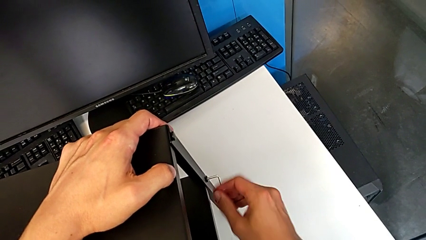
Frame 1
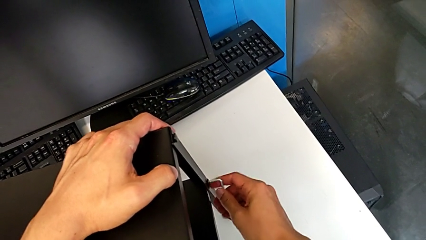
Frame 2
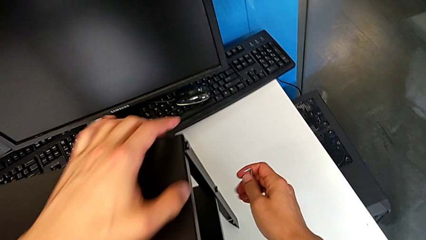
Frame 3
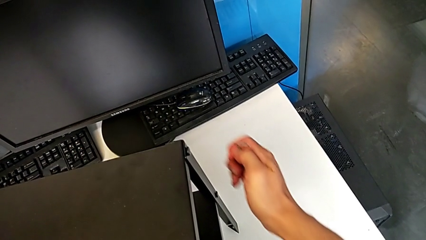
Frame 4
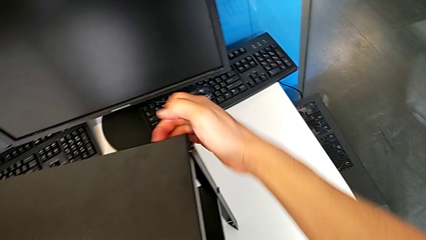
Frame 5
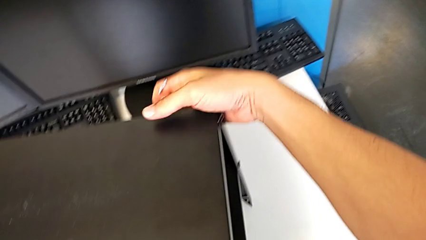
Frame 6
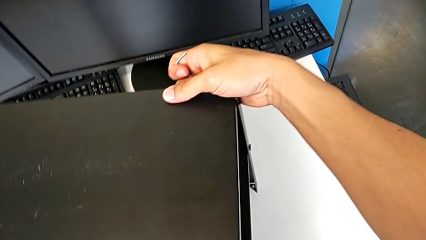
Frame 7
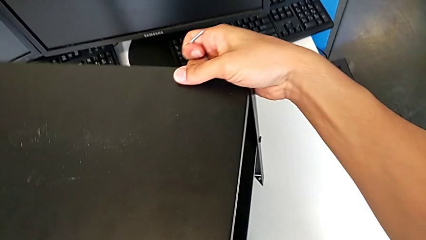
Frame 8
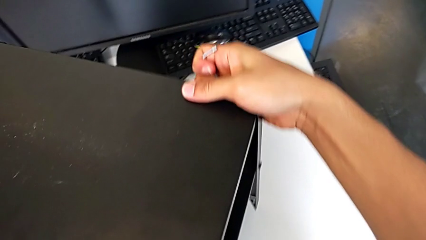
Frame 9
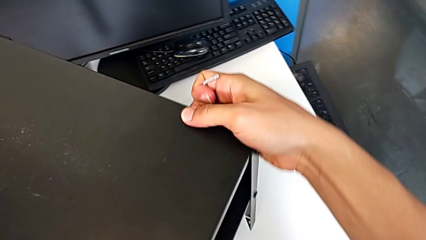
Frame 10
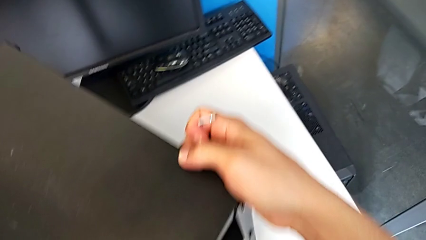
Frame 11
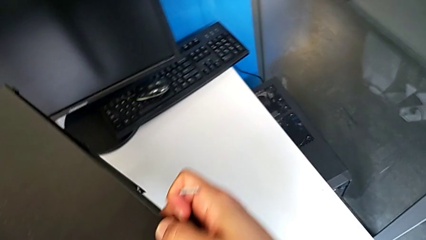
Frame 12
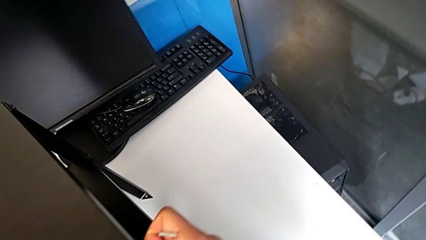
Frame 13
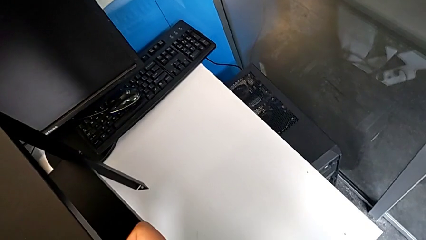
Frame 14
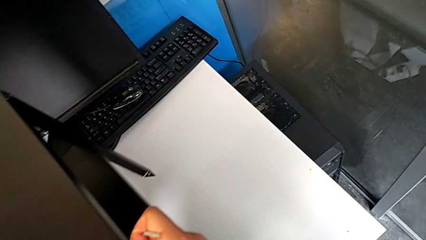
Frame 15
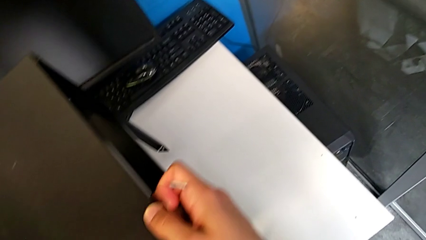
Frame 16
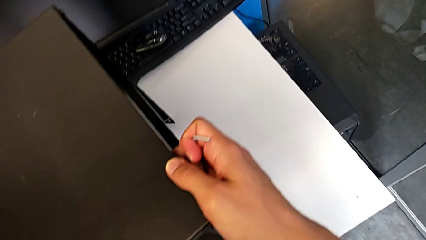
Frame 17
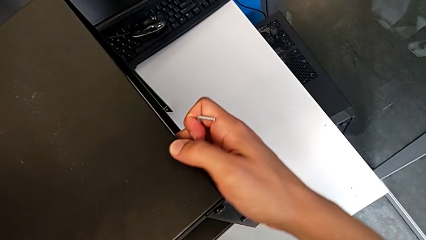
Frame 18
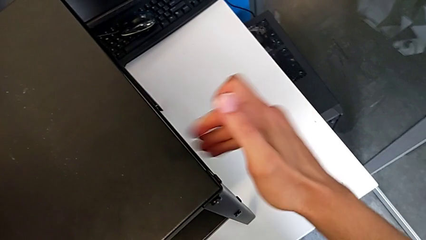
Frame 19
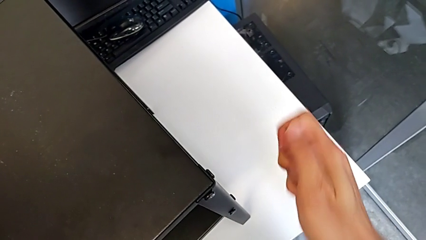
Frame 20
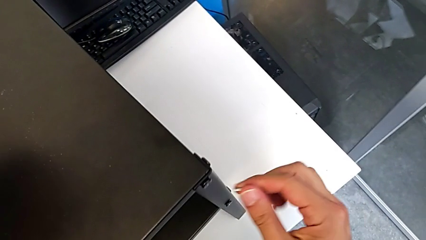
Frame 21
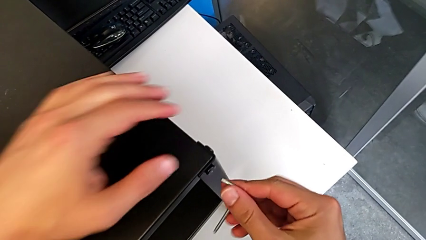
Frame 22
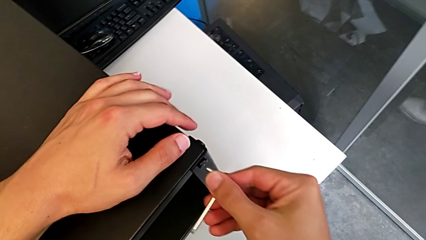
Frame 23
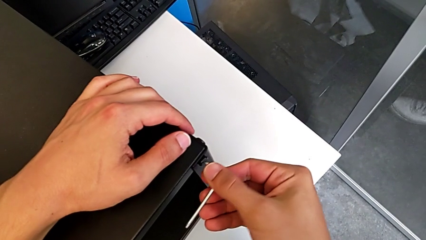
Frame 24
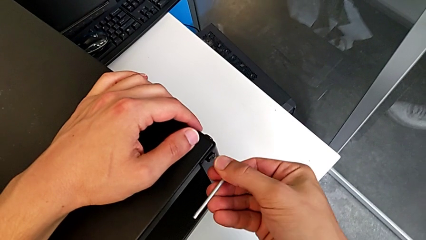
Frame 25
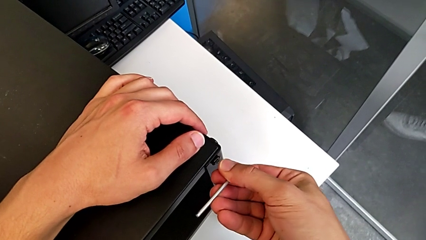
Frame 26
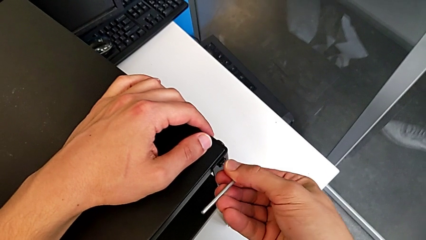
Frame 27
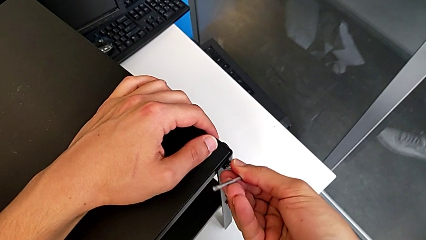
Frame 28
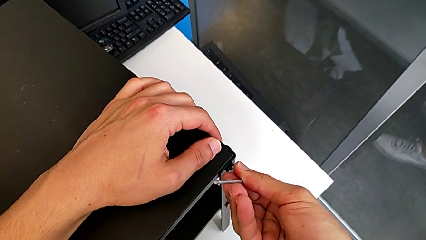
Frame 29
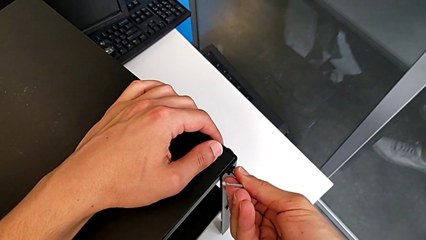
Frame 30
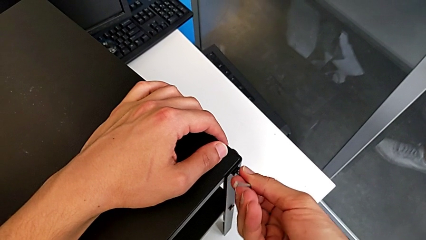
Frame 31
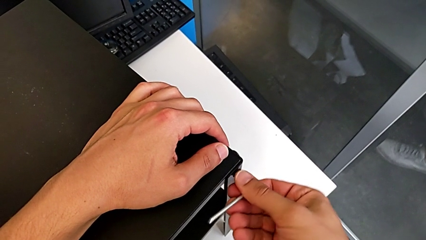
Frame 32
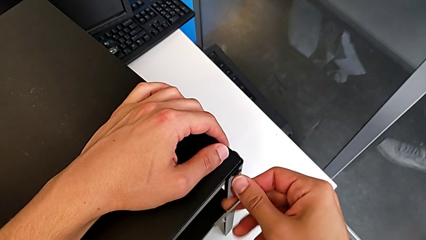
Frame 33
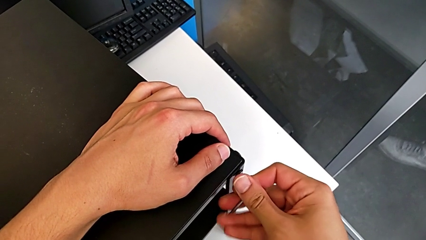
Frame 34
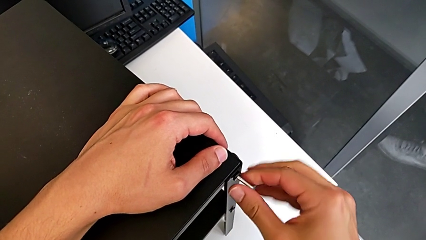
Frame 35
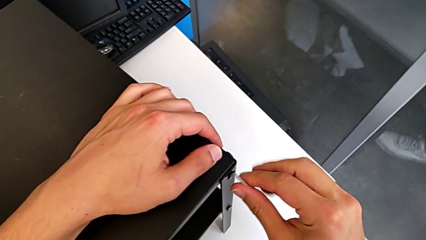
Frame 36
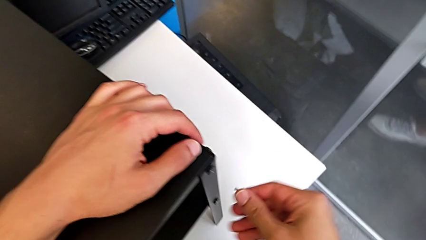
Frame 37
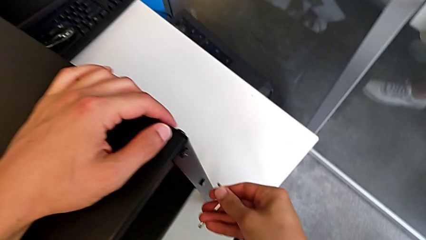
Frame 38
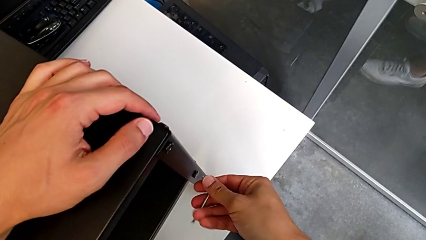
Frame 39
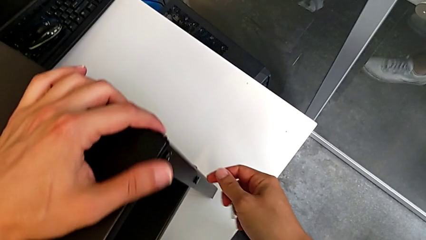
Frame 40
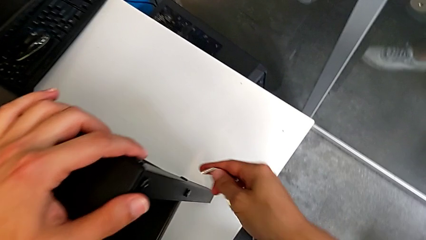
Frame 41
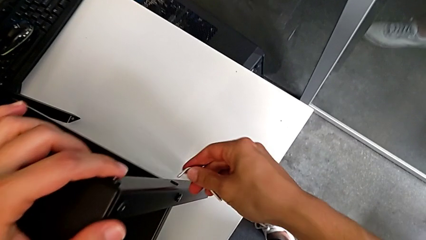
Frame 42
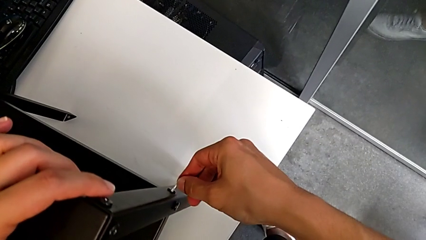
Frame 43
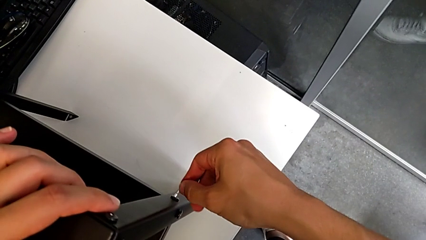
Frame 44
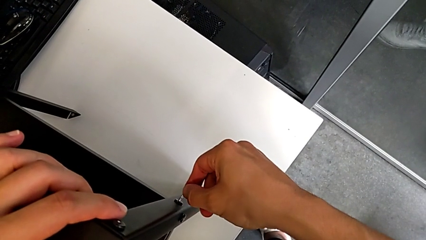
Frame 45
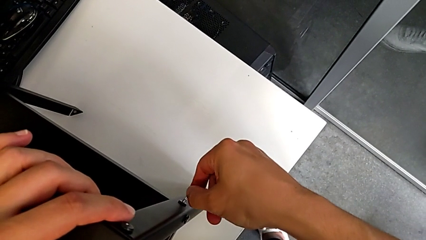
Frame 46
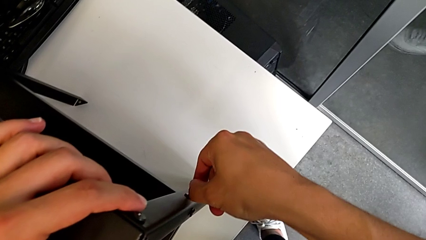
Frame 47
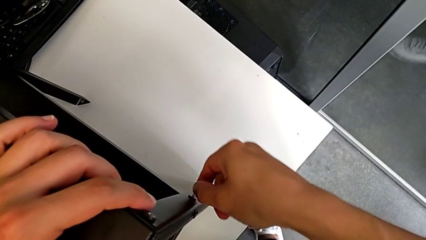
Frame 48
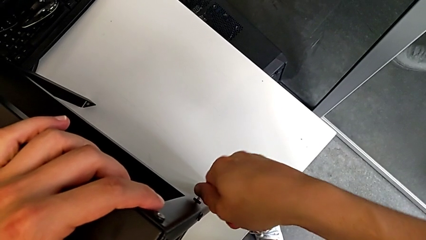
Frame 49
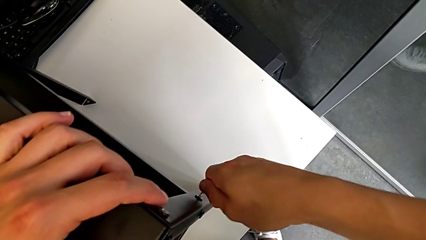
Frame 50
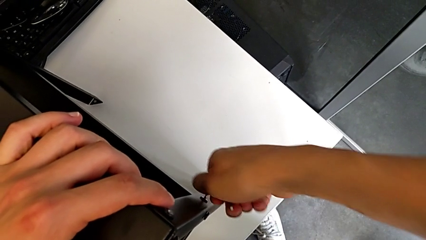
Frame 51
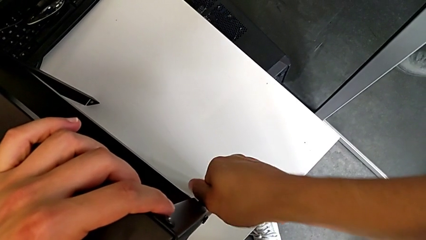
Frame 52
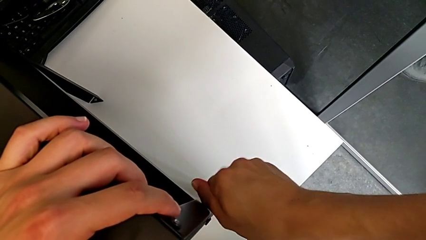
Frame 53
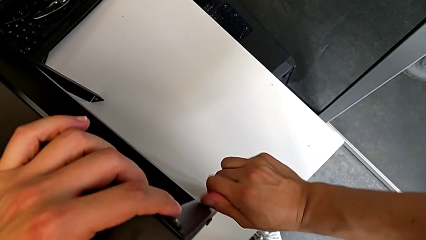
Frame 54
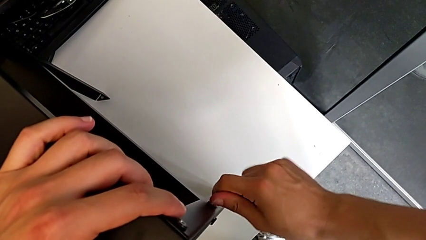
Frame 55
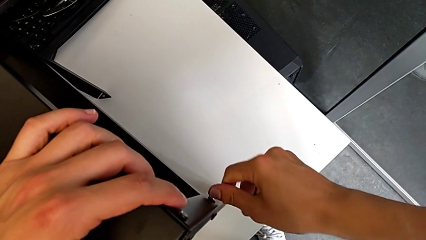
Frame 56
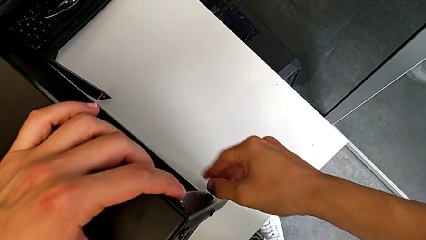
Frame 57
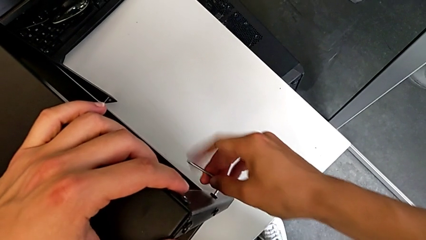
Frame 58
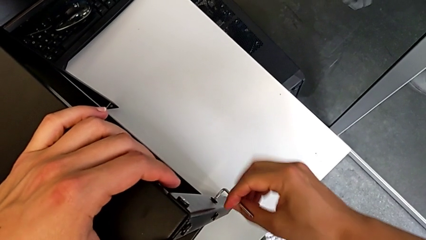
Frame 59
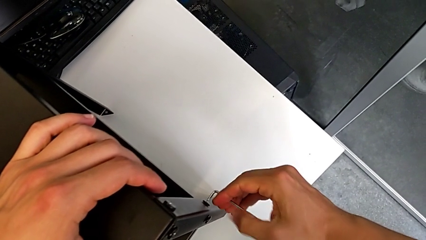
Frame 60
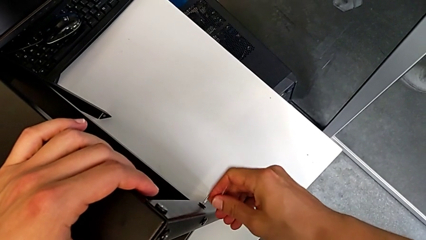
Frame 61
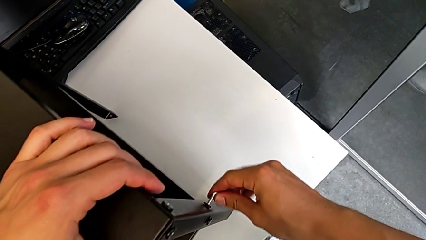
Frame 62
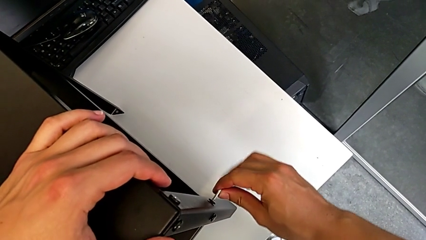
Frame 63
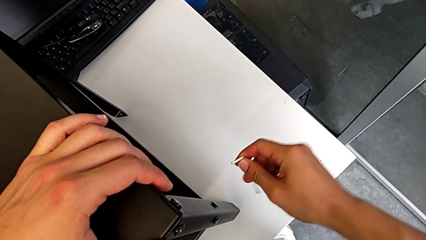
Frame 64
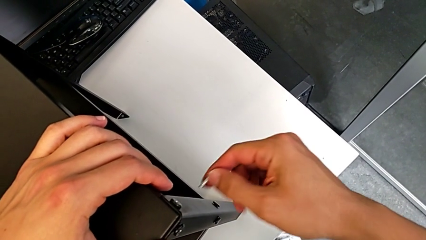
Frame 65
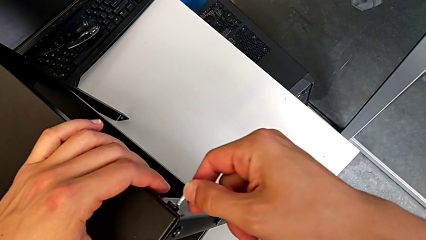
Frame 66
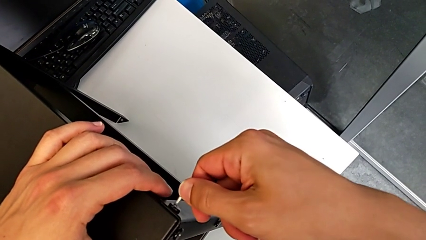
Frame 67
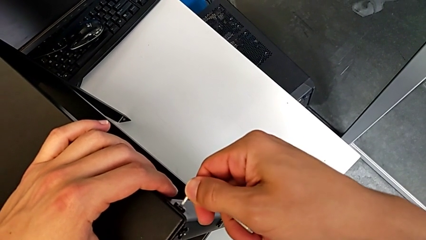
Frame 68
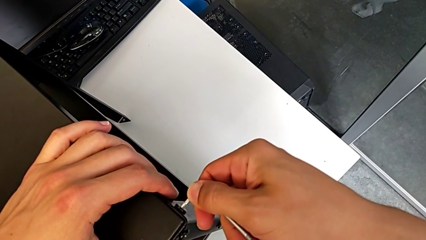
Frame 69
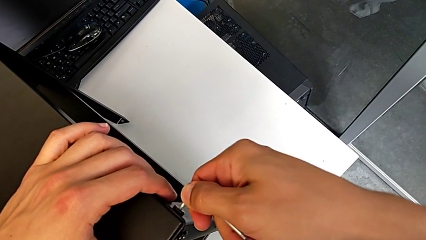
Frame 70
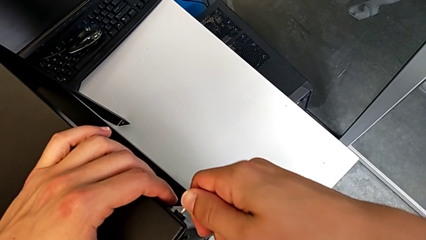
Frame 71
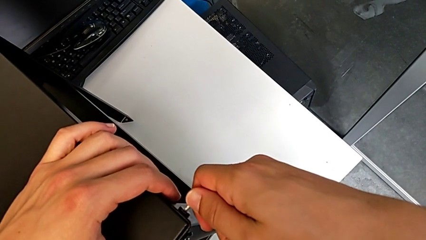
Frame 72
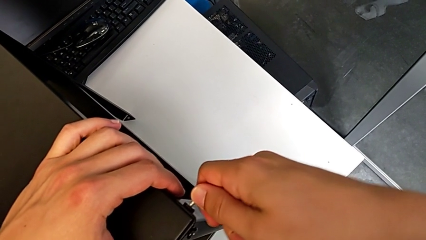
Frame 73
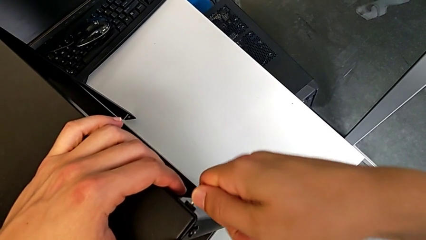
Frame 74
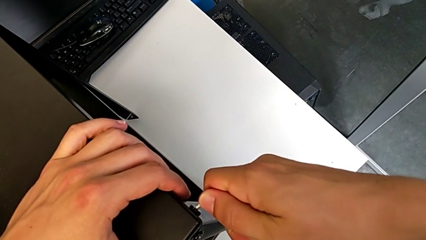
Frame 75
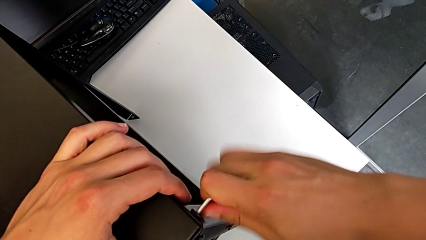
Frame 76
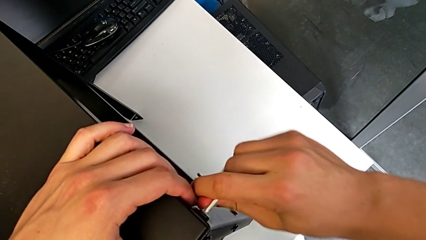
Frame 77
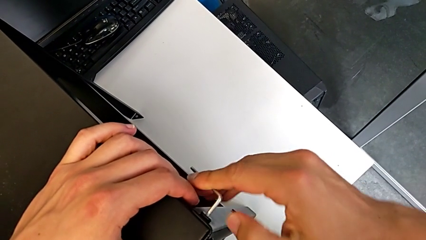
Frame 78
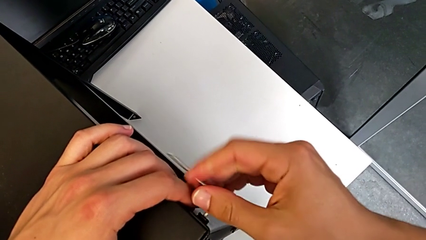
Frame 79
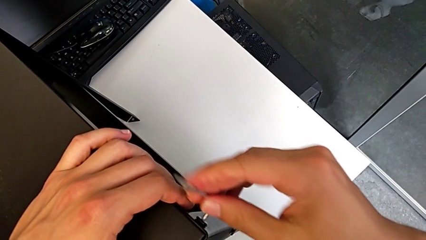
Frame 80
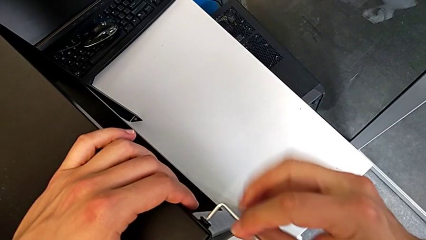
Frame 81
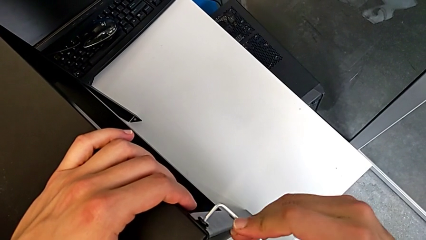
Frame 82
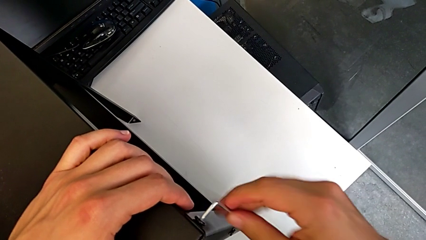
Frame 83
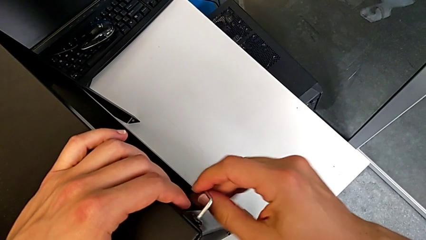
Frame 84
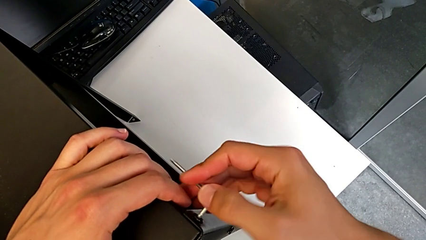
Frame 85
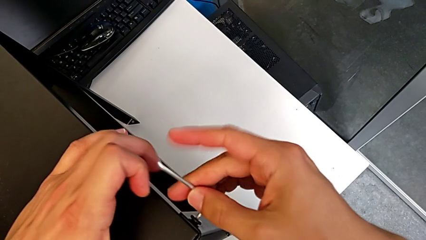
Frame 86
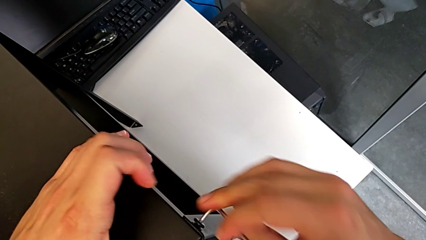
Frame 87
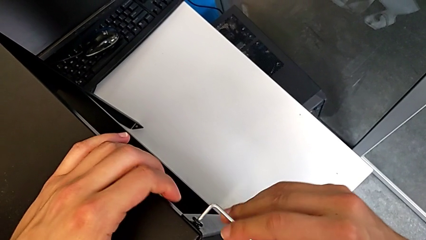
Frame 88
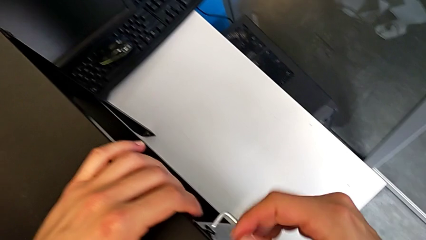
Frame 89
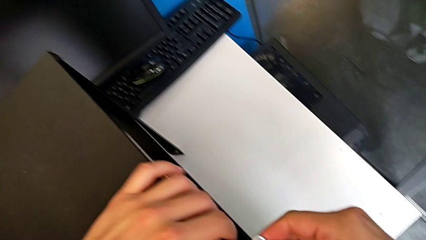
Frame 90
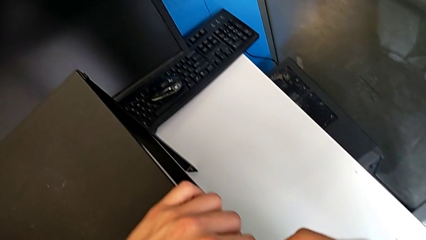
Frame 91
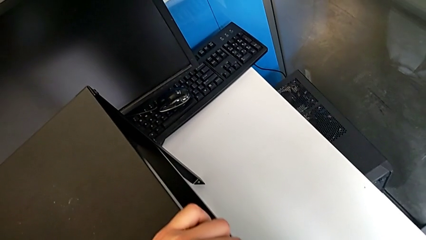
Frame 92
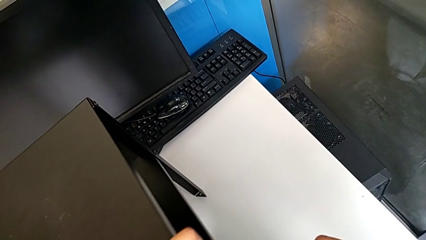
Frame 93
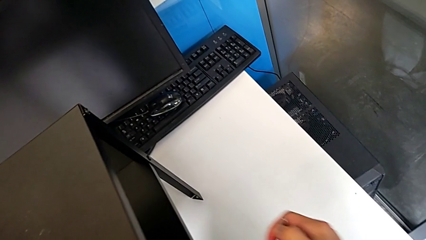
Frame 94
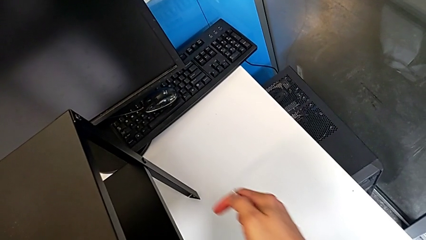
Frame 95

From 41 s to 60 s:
The camera wearer is unscrewing the hex socket heads of the second leg. They withdraw the Allen wrench, rotate the nightstand, approach the hex socket head, insert the Allen wrench, unscrew the hex socket head, withdraw the Allen wrench, insert it, unscrew the hex socket head, withdraw the Allen wrench, insert it, unscrew the hex socket head and withdraw the Allen wrench.
